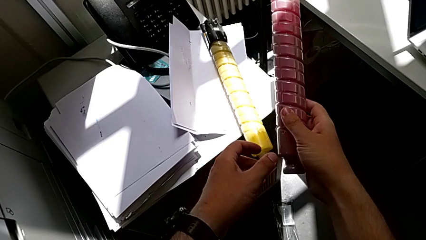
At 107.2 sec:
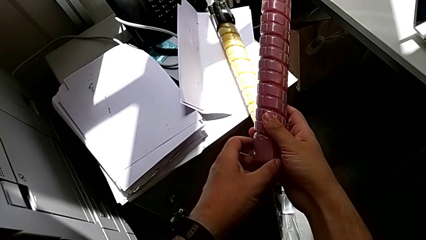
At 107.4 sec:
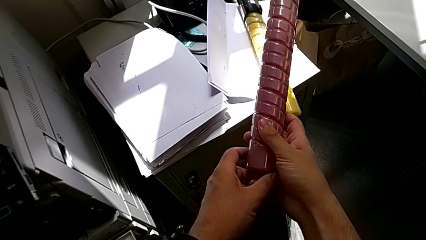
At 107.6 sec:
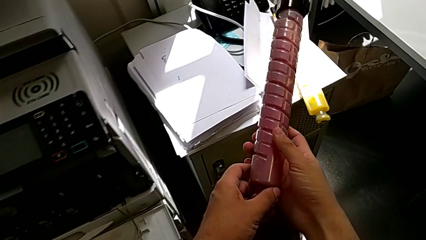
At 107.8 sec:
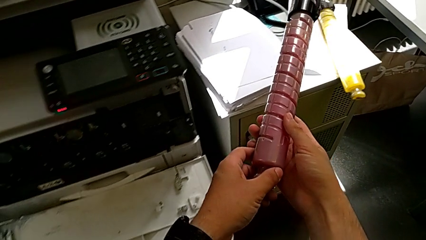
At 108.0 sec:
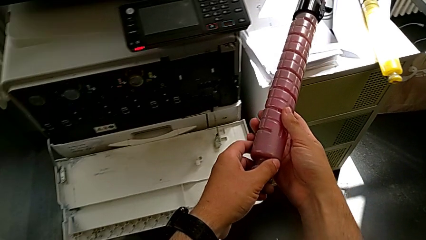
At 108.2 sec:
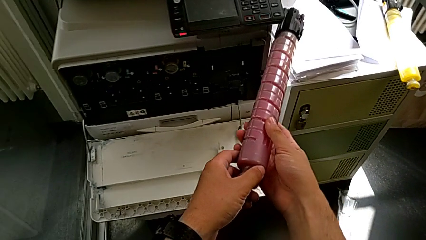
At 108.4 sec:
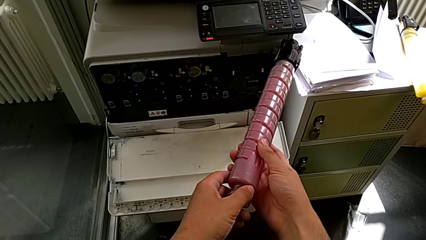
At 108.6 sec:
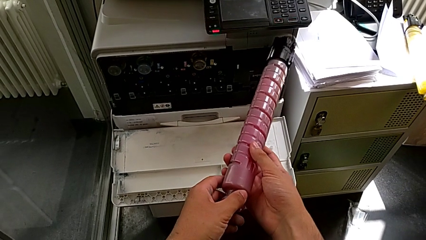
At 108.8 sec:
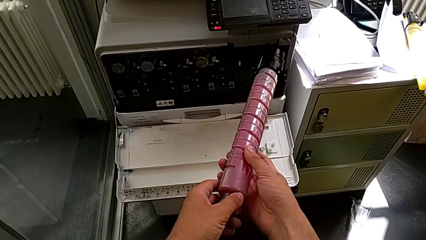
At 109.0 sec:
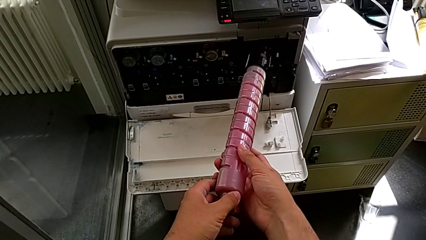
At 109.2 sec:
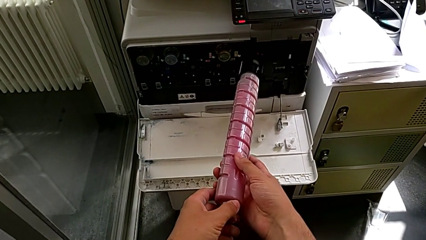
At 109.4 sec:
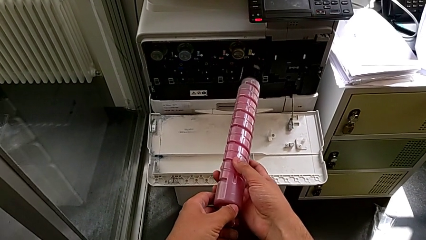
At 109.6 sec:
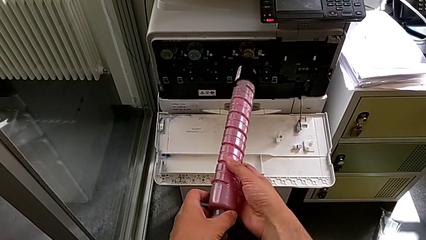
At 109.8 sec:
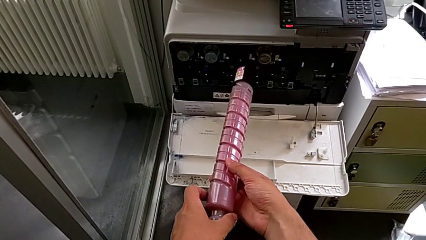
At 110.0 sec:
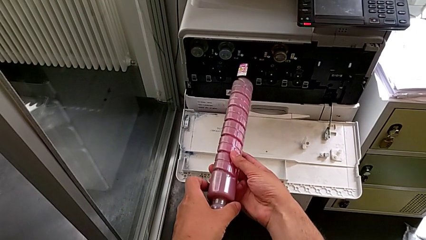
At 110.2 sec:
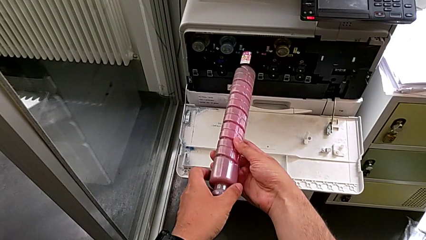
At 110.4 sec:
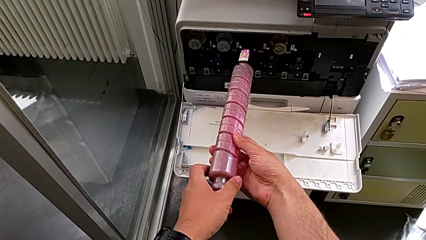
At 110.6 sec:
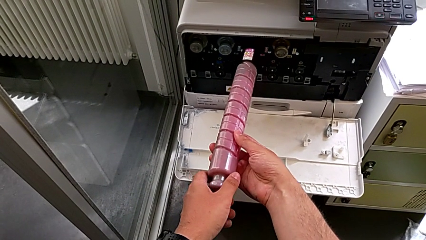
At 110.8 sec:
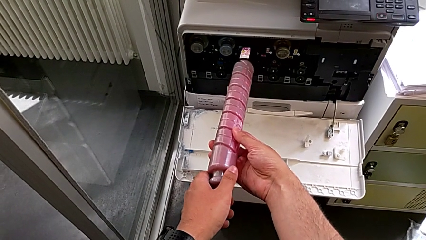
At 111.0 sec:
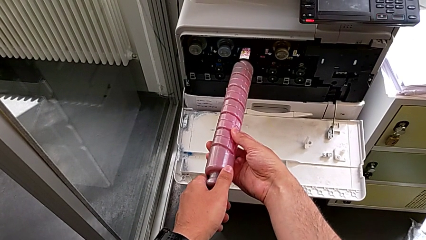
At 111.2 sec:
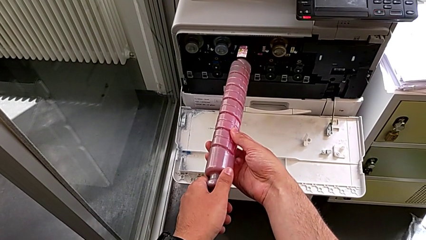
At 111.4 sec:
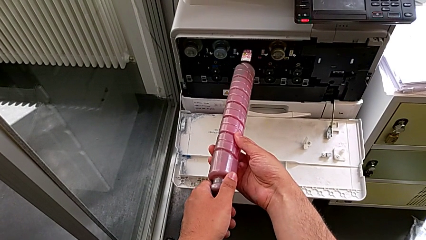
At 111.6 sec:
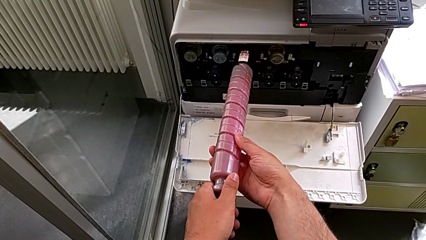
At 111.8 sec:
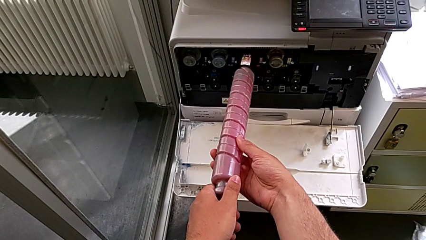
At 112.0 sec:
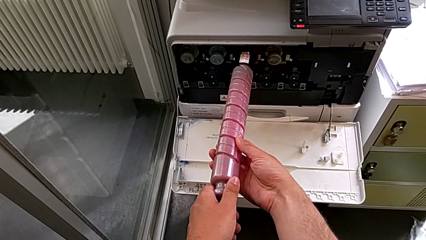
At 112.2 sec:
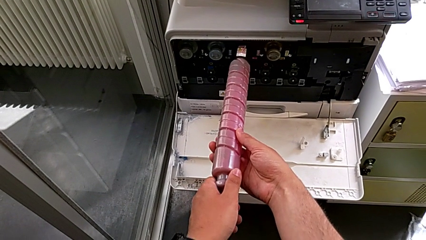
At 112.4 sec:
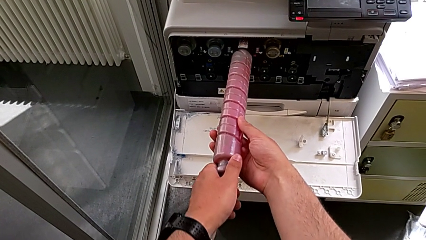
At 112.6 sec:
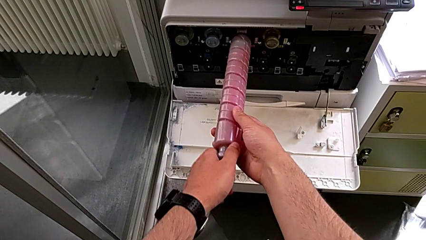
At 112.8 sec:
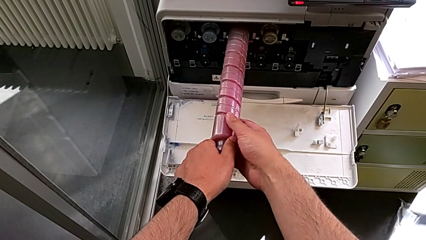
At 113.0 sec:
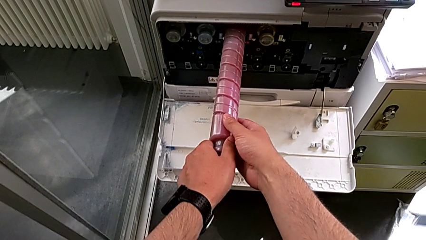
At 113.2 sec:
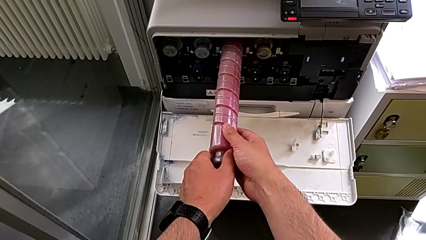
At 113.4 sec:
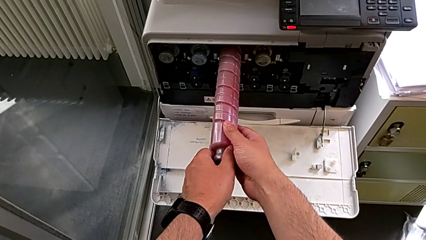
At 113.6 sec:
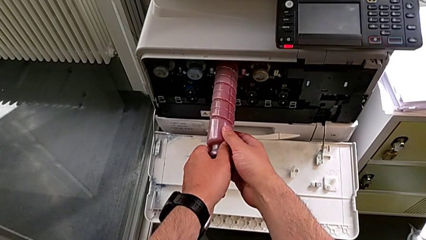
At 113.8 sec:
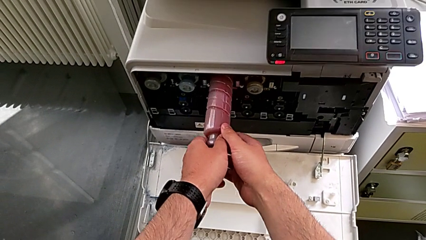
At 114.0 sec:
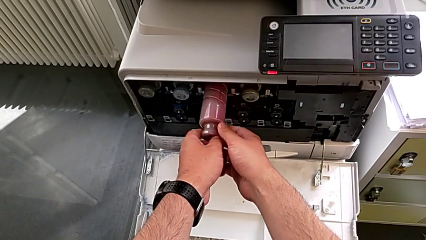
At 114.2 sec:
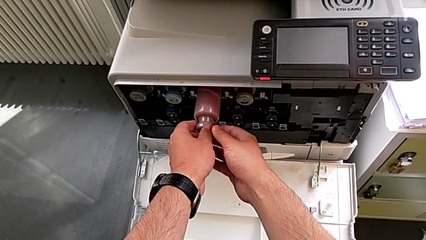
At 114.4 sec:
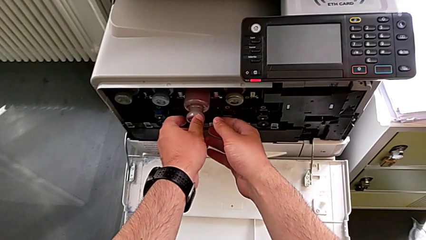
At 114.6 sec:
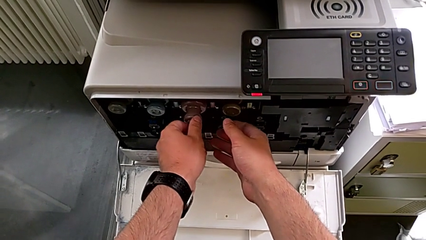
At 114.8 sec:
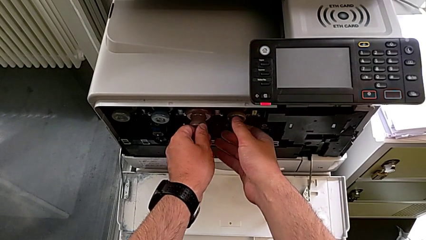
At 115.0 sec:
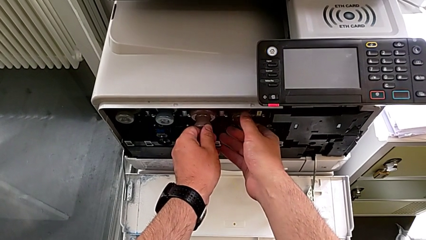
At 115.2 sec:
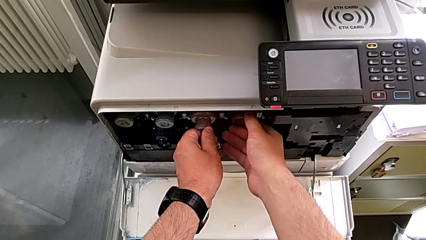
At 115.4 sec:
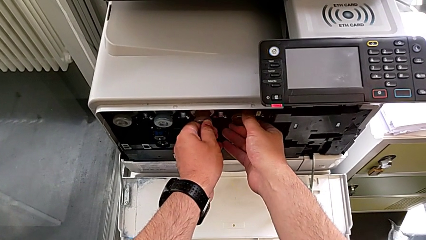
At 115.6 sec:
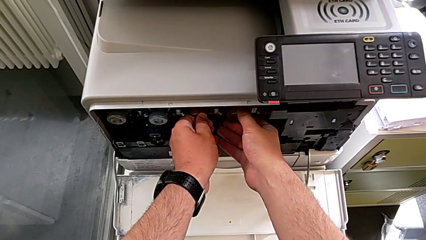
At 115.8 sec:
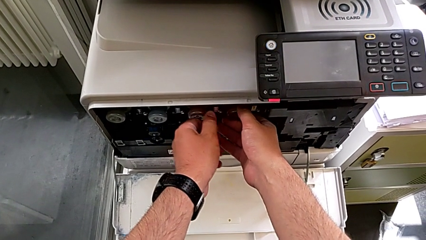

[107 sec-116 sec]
The camera wearer is exchanging the red ink cartridge of the printer. They lift the new ink cartridge, place it and insert it.

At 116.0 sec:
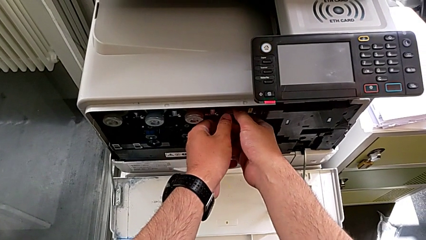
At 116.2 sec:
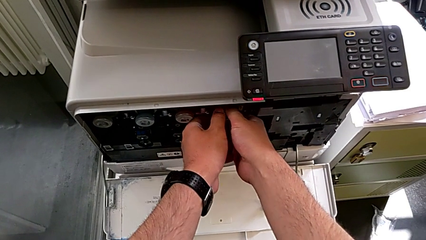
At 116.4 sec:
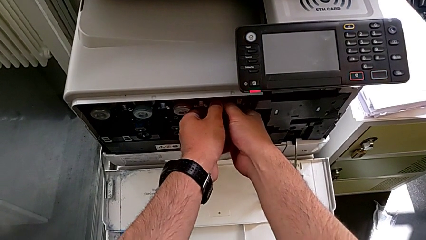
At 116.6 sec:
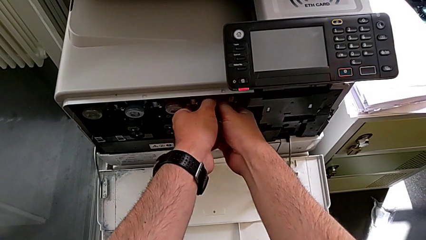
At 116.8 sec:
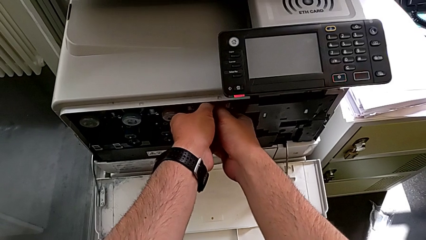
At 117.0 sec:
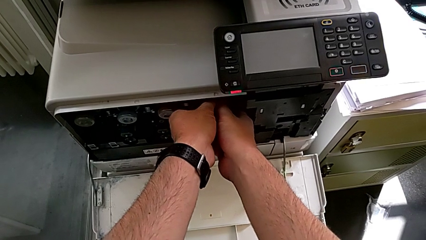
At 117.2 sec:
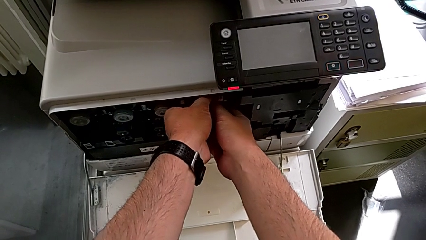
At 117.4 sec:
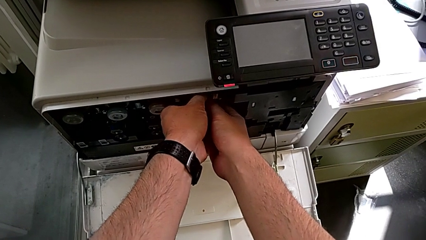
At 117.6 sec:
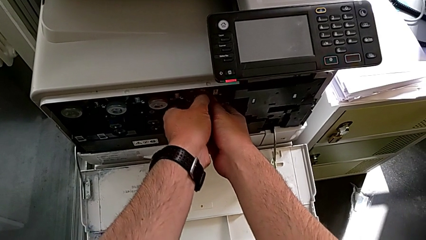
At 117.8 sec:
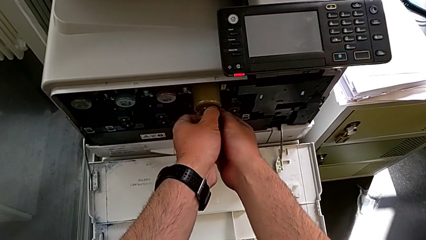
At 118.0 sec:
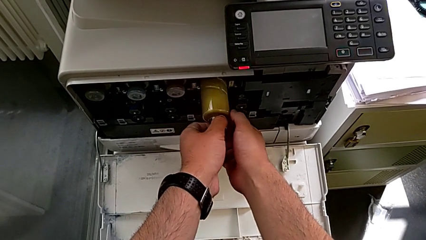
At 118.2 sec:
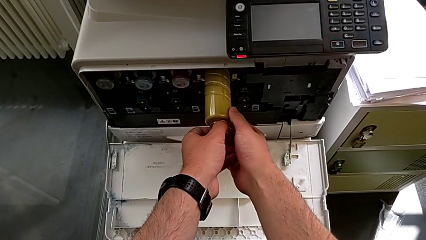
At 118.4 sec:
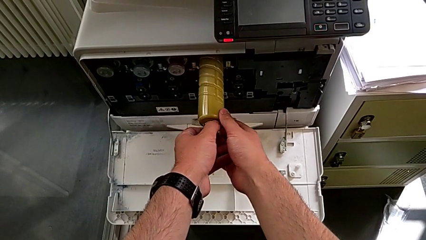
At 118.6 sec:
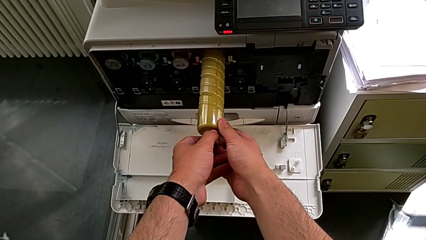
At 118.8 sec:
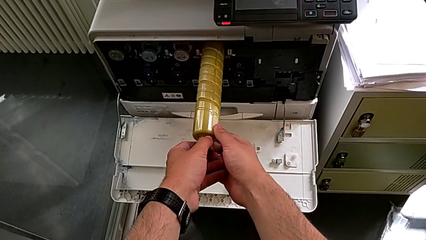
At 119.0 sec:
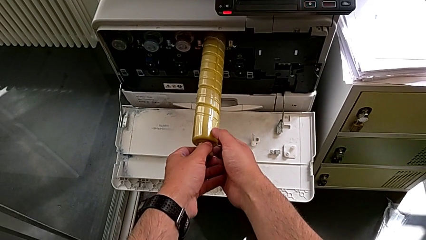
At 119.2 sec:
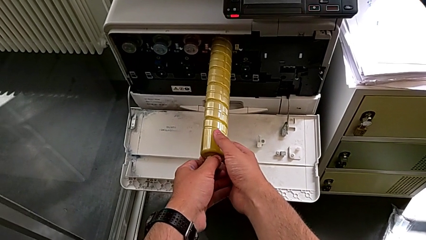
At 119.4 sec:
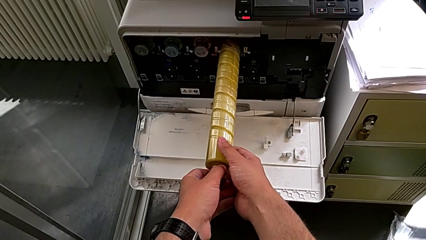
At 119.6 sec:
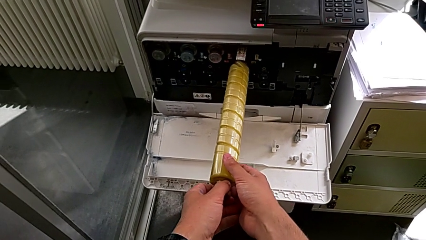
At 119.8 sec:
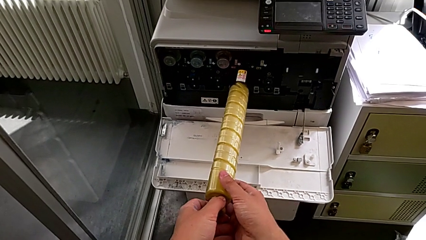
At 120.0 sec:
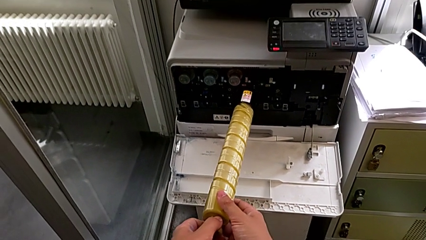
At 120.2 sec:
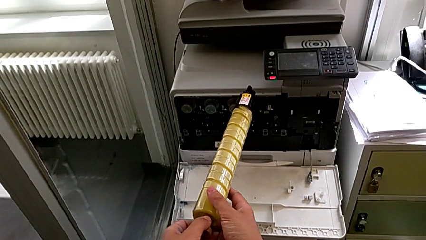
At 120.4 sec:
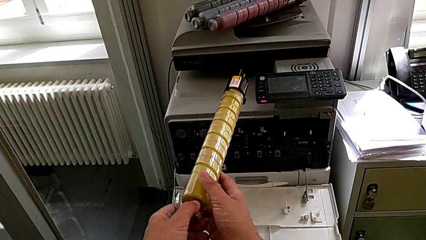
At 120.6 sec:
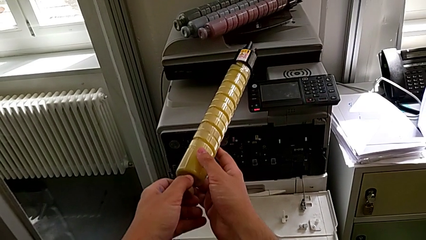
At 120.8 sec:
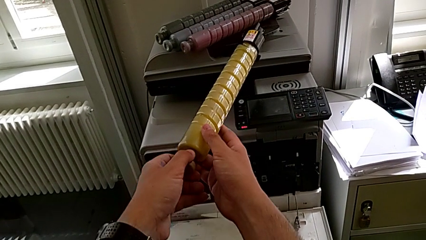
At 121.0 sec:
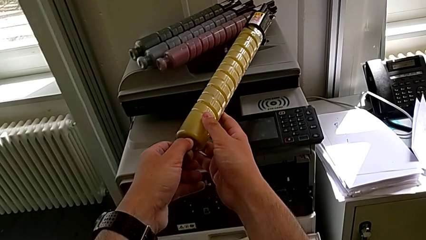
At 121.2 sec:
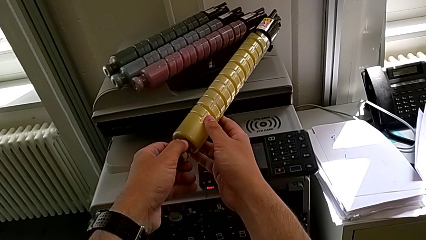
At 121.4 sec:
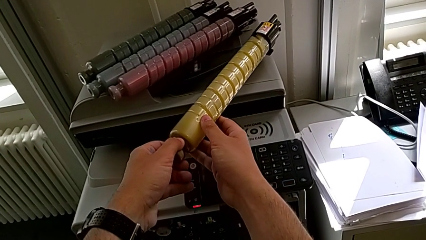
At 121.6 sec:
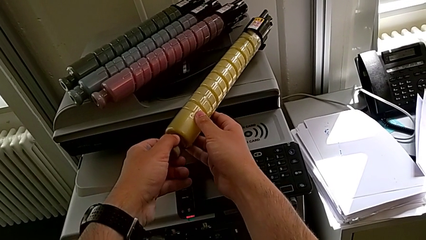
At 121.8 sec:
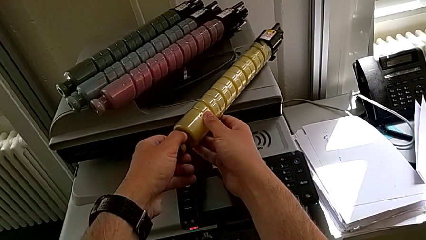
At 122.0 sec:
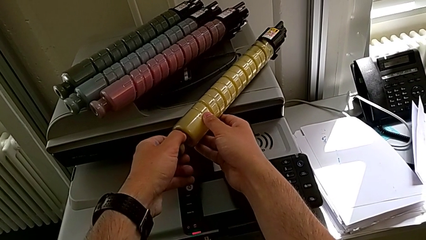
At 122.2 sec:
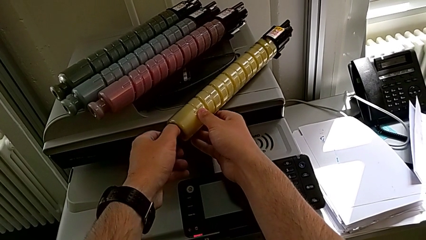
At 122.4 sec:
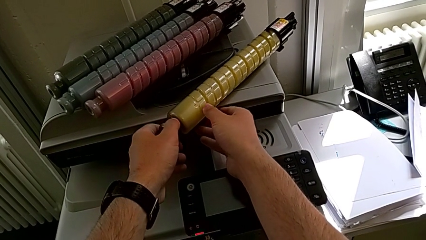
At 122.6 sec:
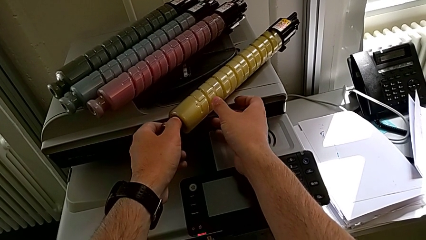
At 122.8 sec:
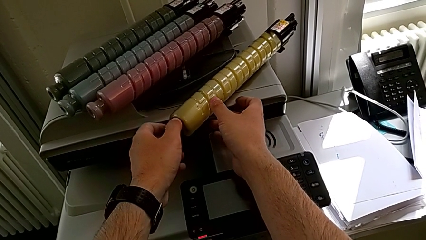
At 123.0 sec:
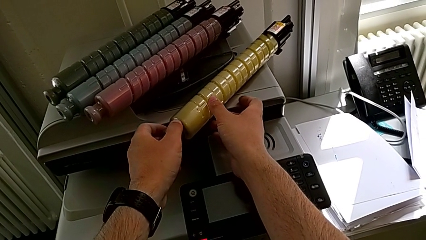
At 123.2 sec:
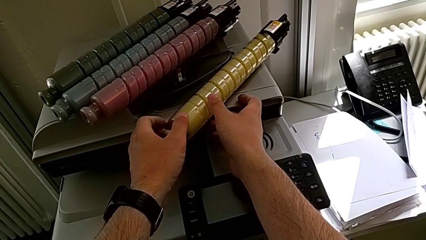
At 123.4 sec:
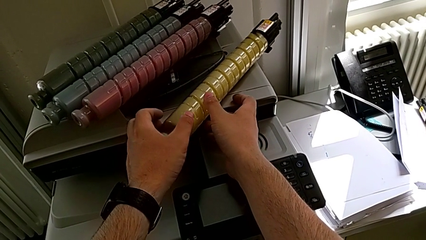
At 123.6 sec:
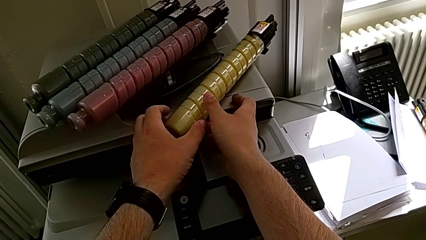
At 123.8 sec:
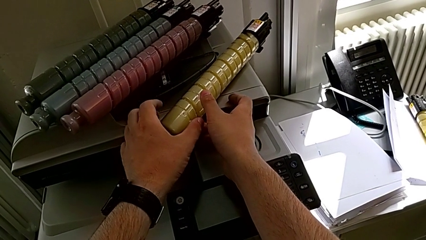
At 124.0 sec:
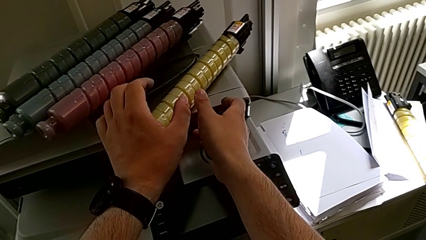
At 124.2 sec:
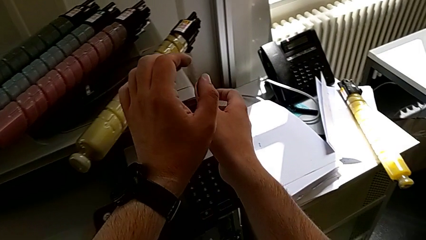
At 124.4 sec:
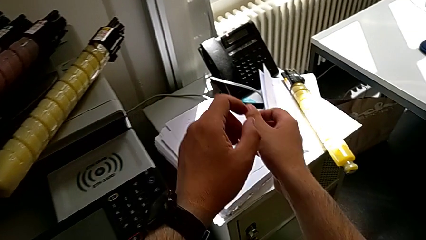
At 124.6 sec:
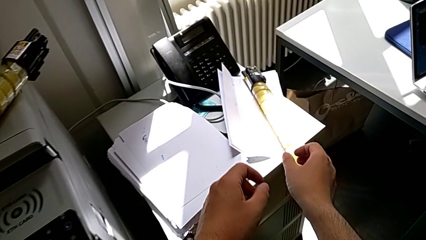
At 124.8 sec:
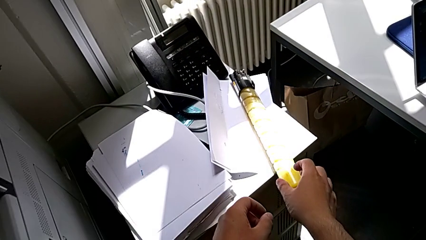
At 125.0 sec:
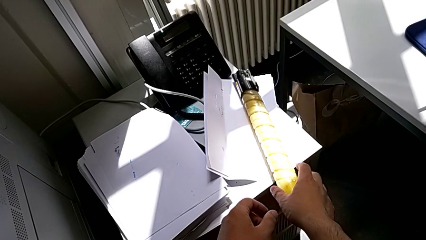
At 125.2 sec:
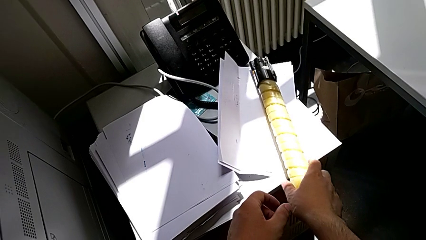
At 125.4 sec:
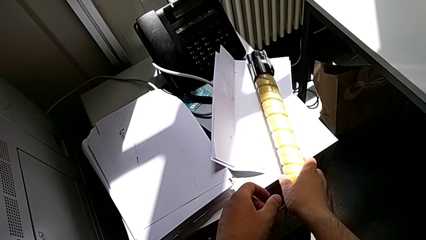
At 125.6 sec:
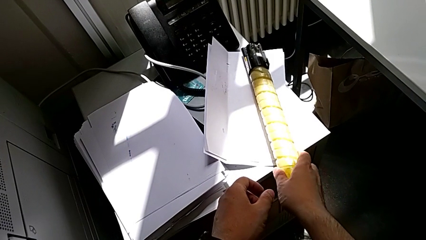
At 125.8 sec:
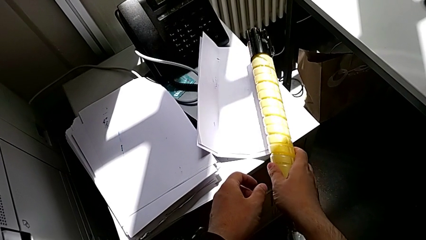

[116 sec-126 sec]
The camera wearer is exchanging the yellow ink cartridge of the printer. They grab the old ink cartridge, pull it, lift it, place it, approach the new ink cartridge and grab it.
